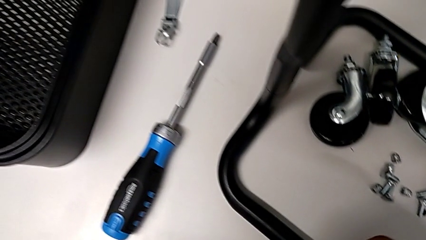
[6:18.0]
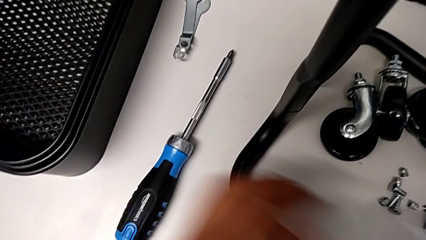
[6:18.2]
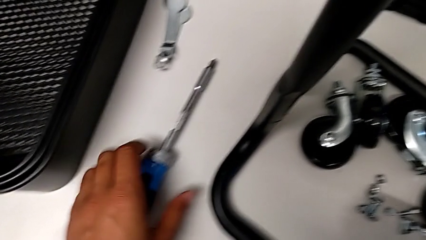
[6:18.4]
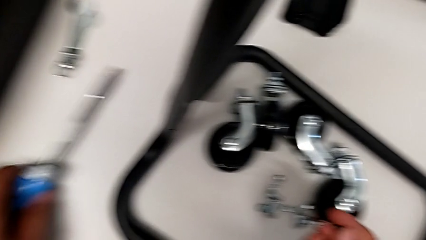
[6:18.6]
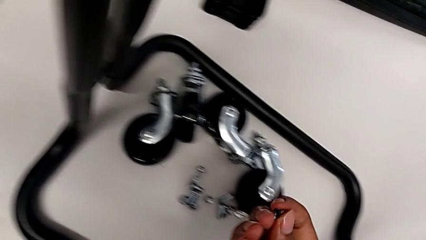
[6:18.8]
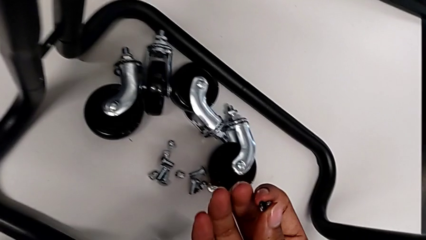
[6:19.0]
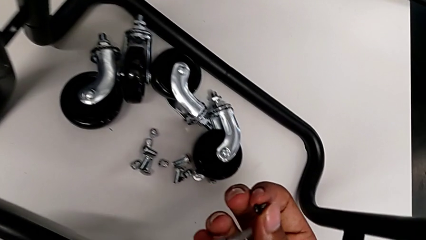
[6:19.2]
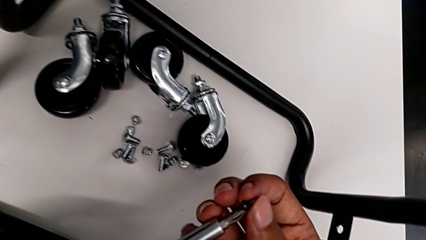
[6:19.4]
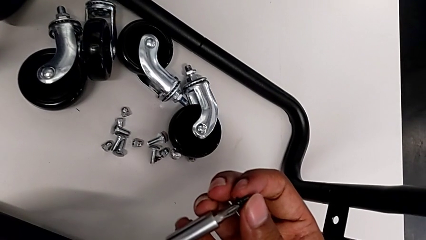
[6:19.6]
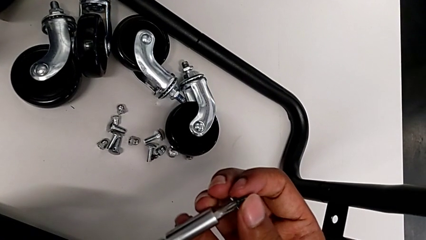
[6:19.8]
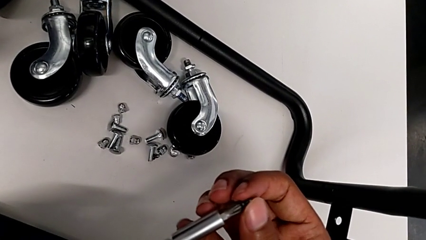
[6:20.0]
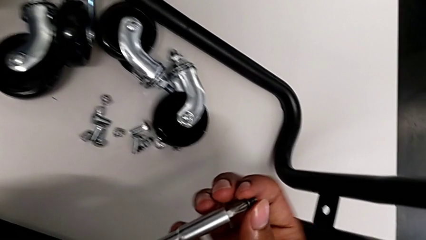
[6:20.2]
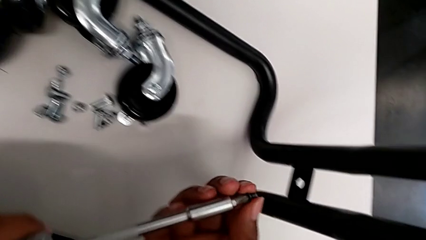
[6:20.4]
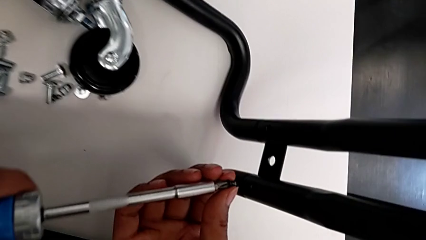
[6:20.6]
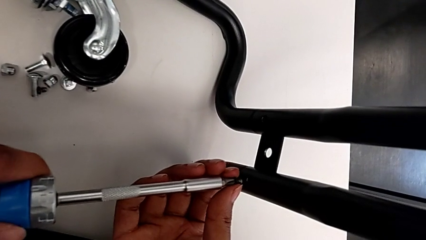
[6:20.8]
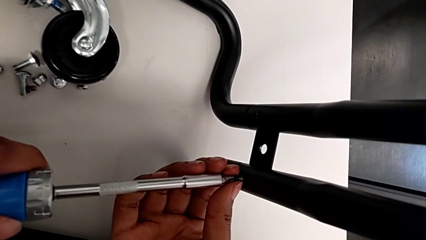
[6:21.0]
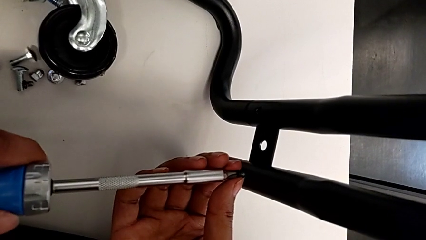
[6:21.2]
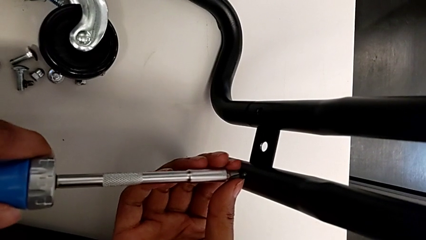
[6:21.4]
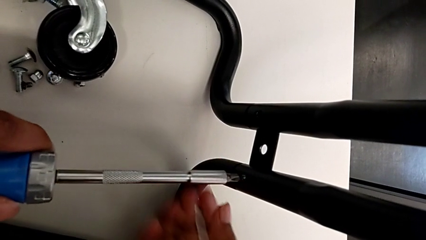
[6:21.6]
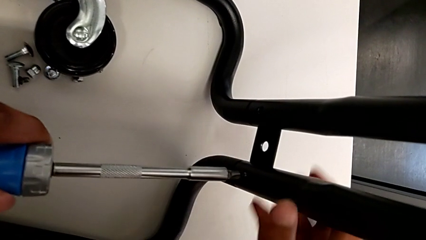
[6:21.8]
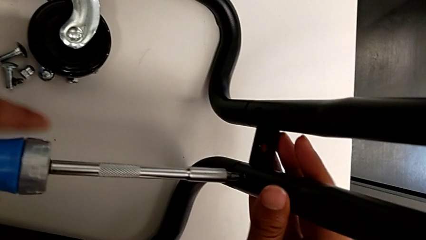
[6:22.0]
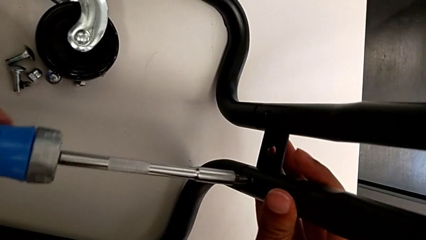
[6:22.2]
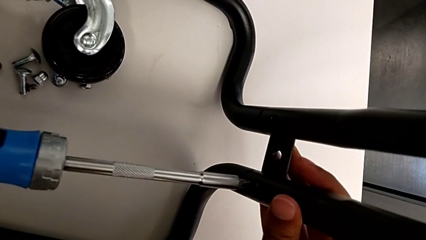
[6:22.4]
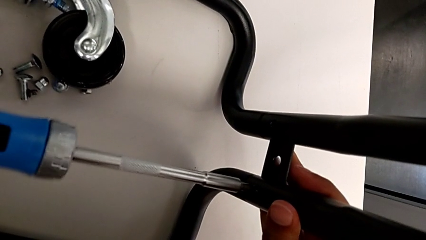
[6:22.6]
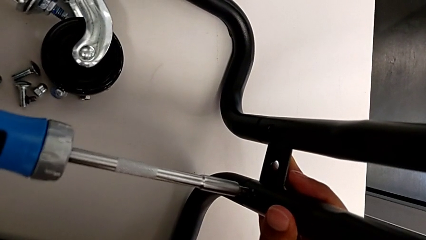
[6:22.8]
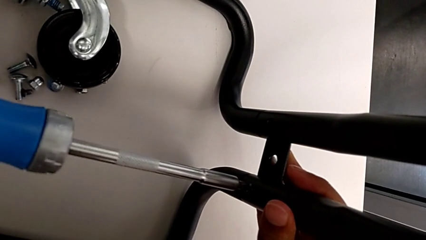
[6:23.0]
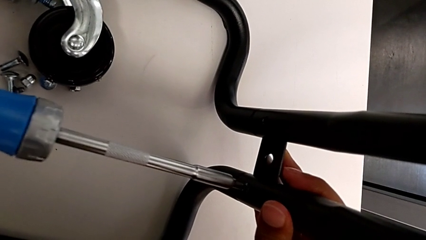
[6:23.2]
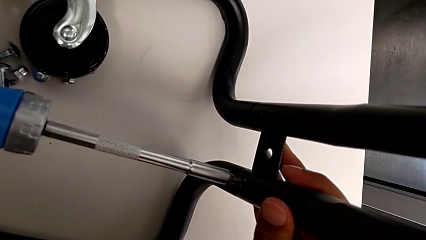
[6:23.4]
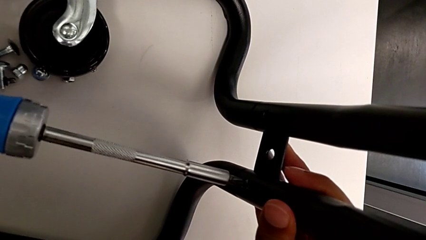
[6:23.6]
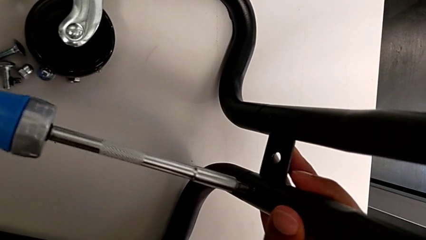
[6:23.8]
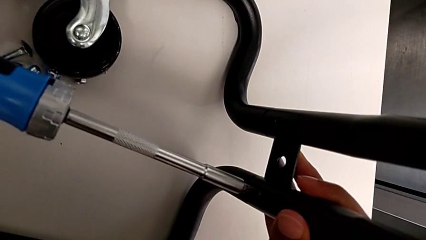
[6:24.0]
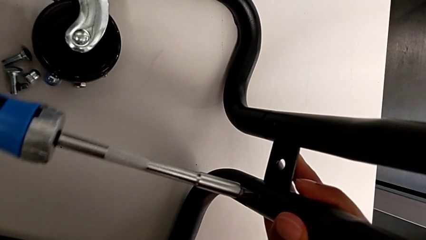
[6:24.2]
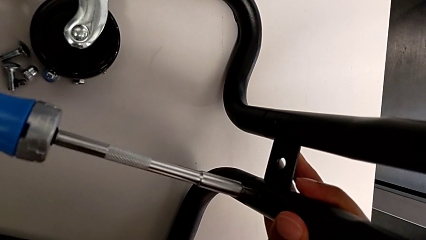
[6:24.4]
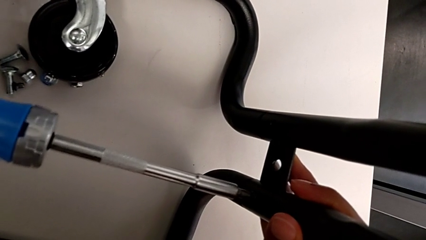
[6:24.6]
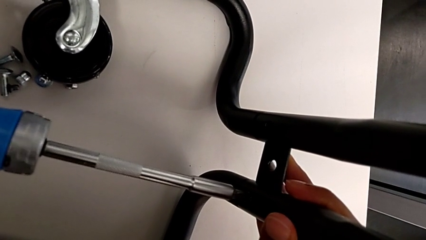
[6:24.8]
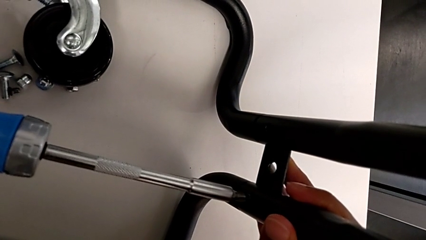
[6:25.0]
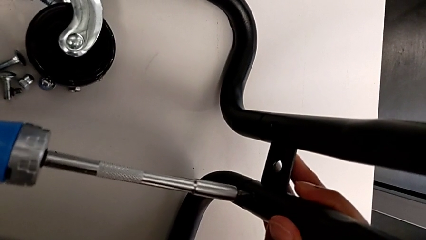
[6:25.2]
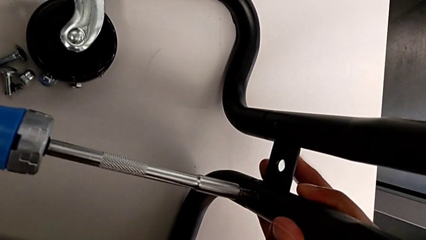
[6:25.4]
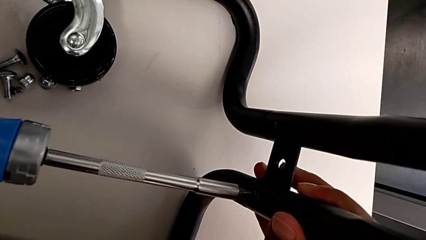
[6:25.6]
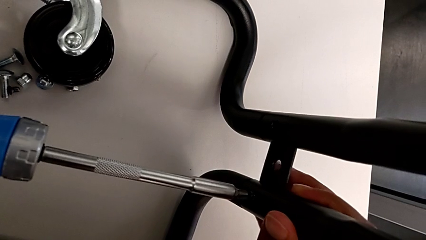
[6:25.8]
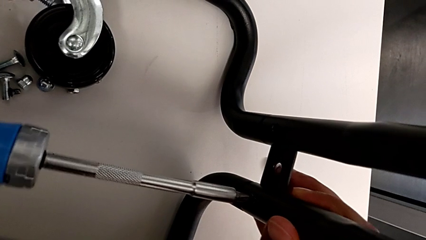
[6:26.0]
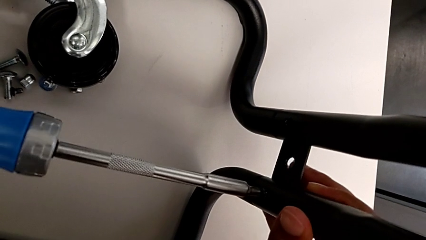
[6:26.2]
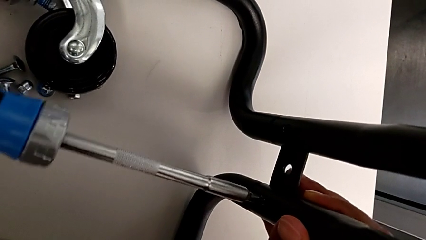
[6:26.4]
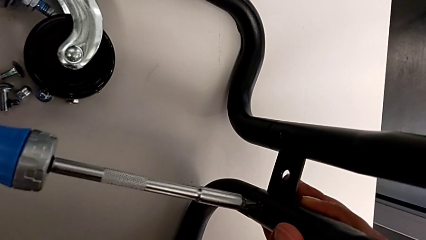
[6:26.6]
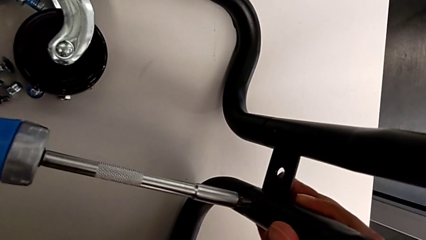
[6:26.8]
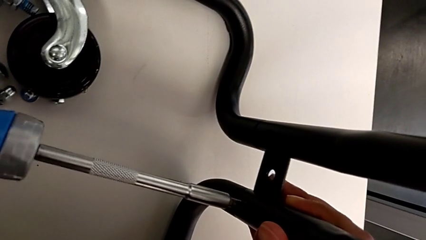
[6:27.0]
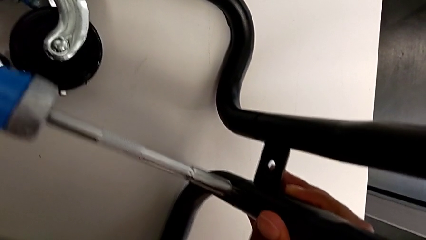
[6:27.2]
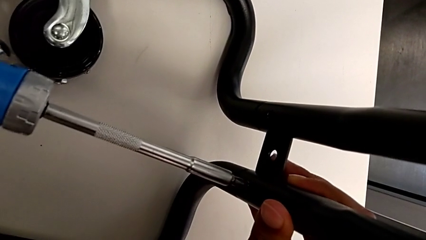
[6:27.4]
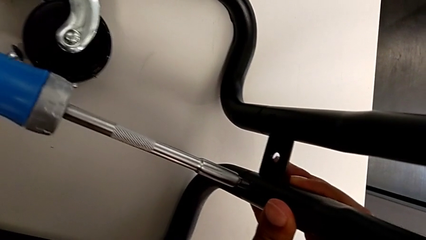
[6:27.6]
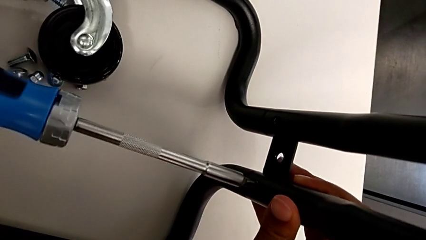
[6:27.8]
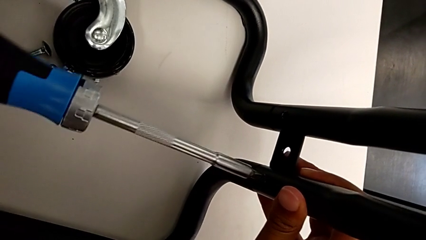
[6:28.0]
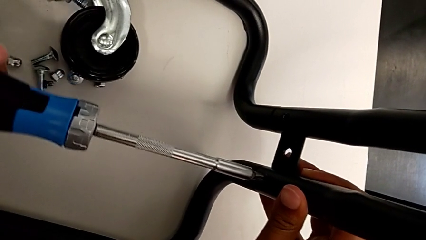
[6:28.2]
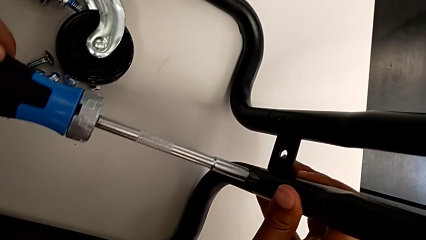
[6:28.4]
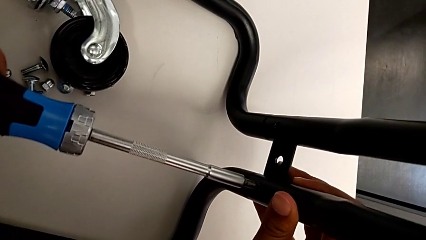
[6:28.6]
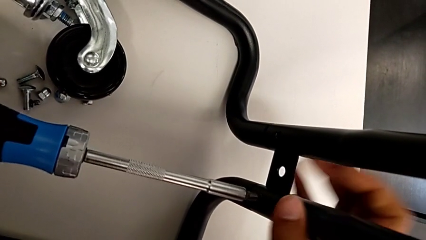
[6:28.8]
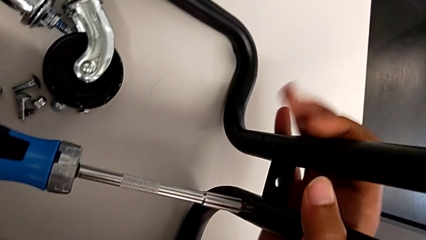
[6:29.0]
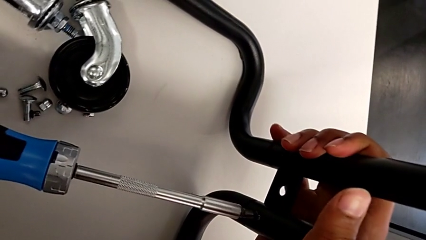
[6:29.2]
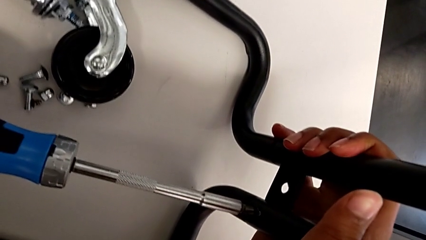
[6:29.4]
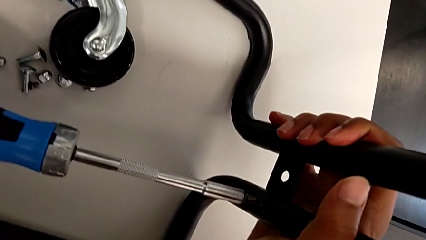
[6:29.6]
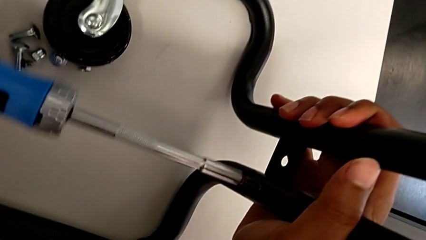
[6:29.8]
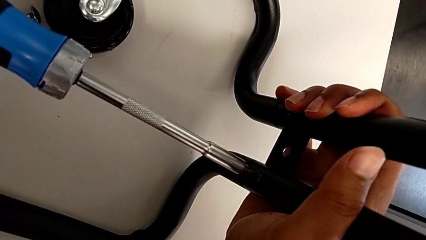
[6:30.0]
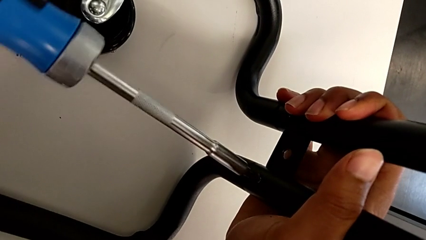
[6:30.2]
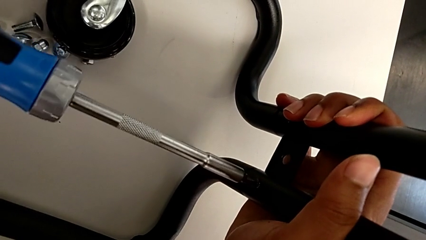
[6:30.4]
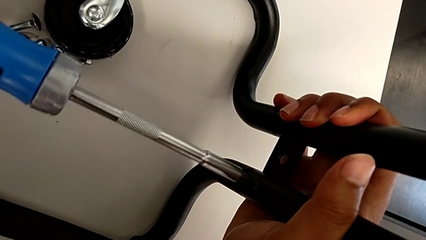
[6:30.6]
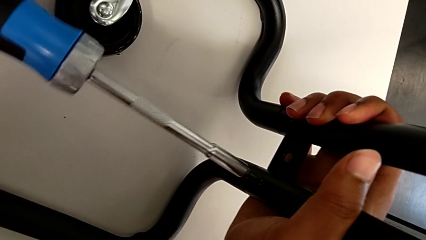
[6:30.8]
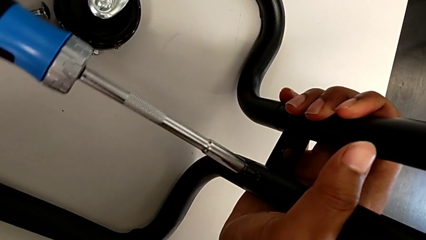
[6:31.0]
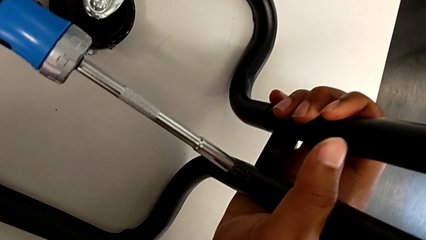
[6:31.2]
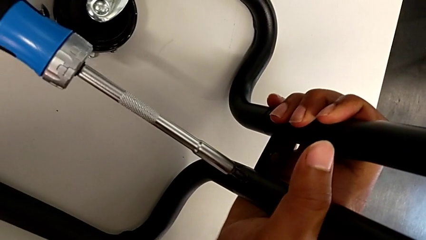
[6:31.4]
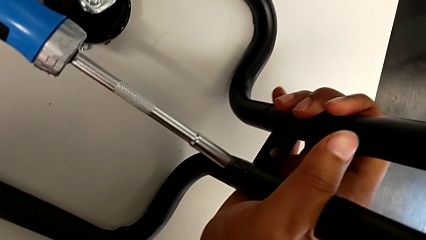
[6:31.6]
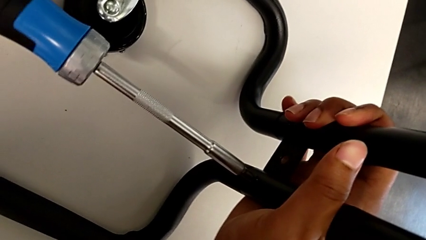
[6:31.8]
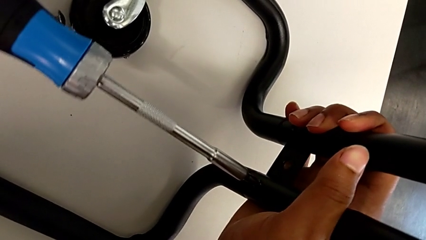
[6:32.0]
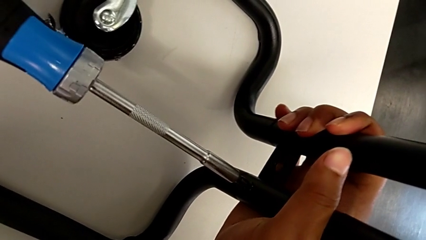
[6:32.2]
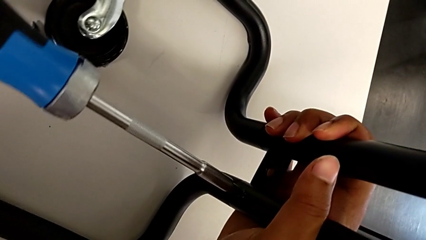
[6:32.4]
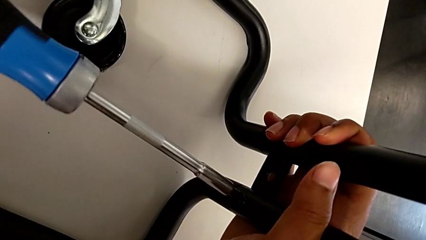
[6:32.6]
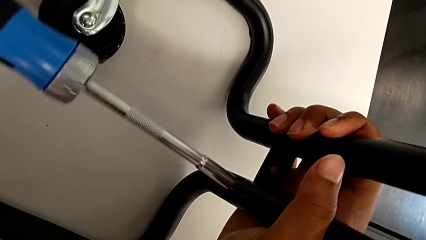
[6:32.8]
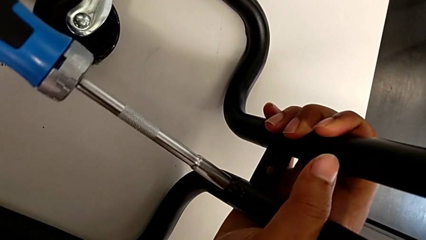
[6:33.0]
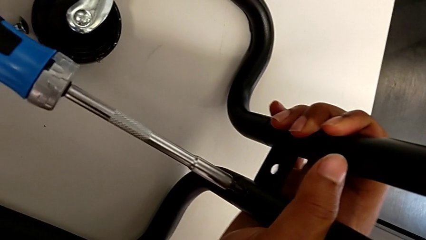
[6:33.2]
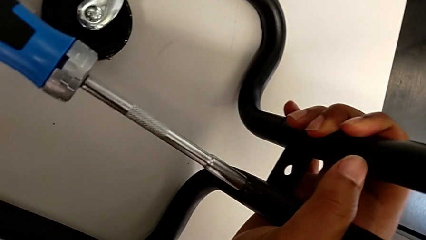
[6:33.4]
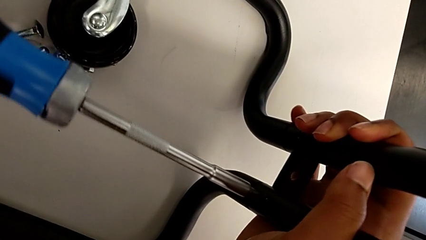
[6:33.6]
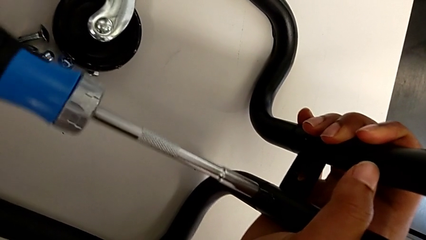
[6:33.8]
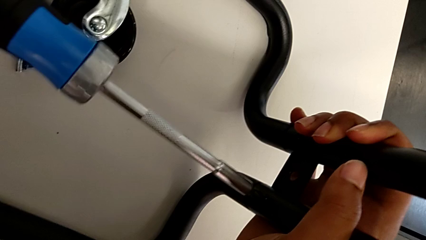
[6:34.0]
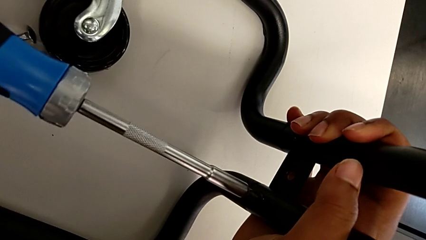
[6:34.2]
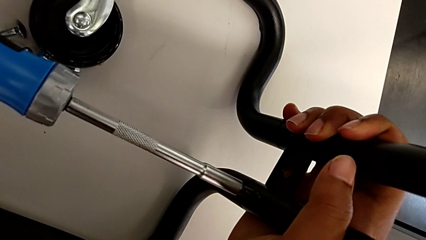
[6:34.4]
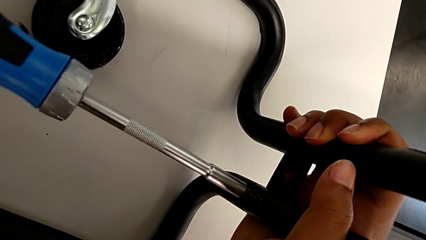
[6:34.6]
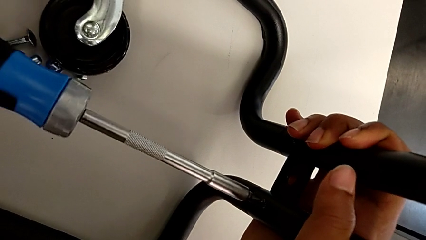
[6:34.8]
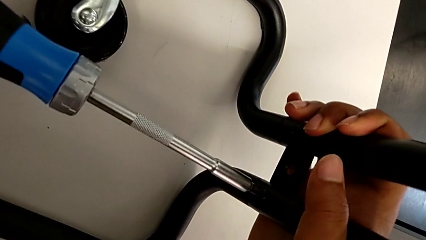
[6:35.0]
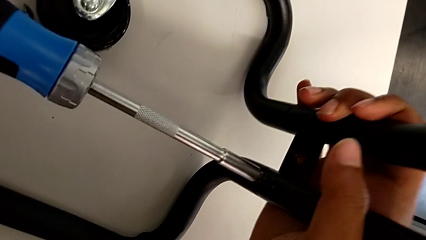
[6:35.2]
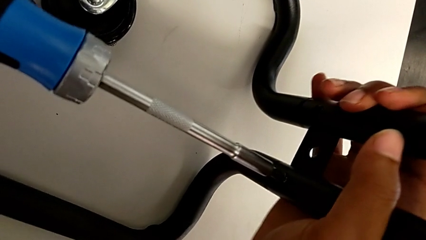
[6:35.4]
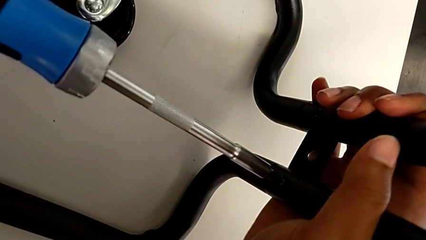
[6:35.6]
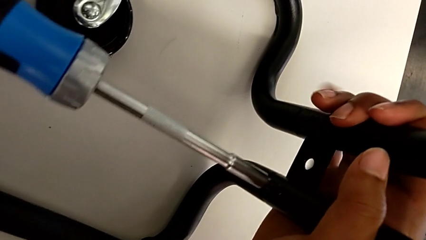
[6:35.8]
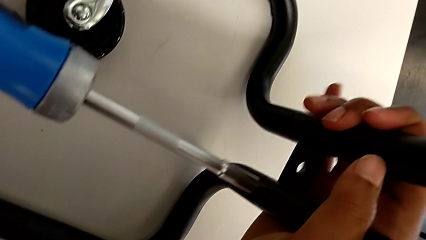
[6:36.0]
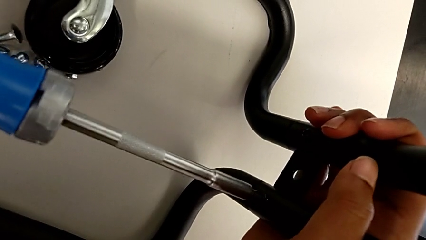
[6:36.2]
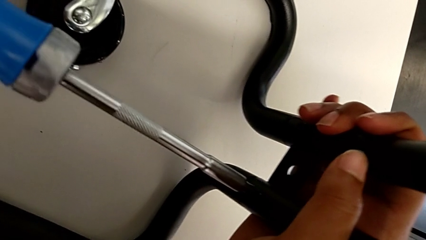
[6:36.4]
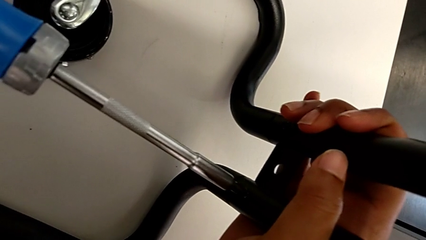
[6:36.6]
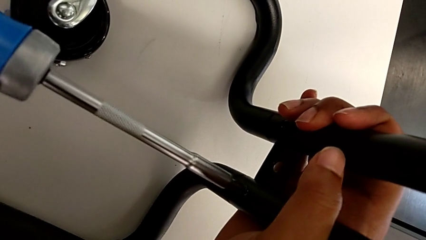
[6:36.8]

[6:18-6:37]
The camera wearer is screwing the left side bar to the base frame. They keep screwing the seventh screw and begin to screw it.
